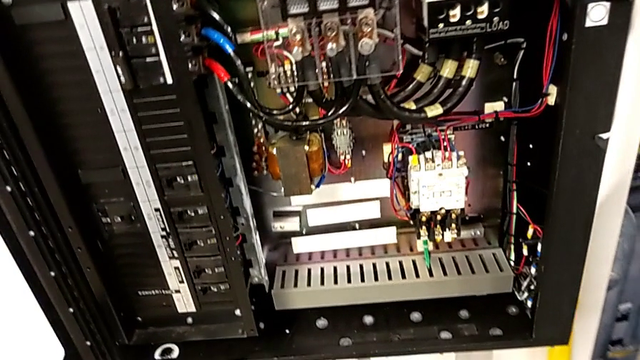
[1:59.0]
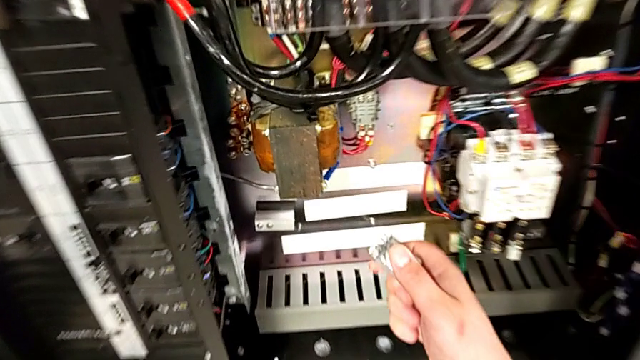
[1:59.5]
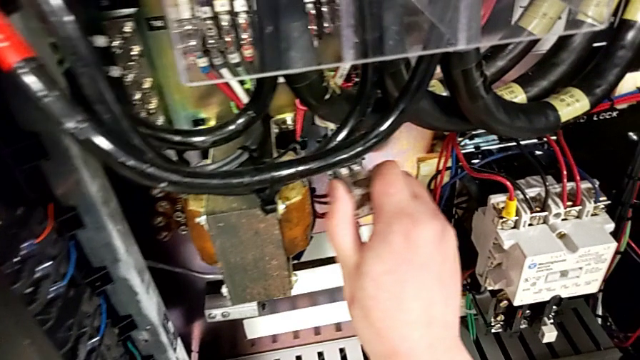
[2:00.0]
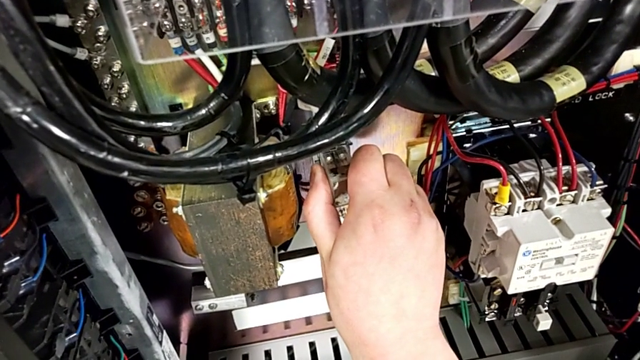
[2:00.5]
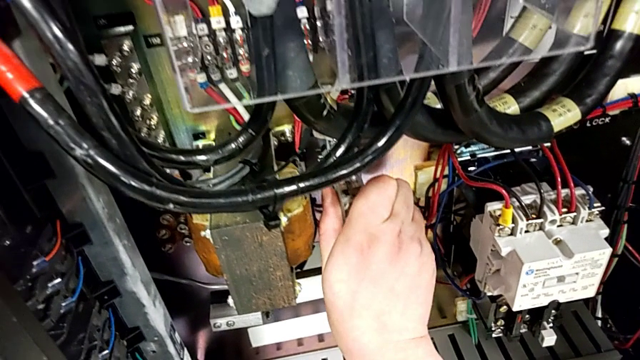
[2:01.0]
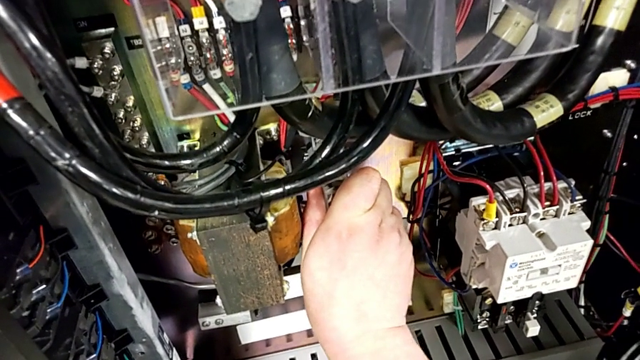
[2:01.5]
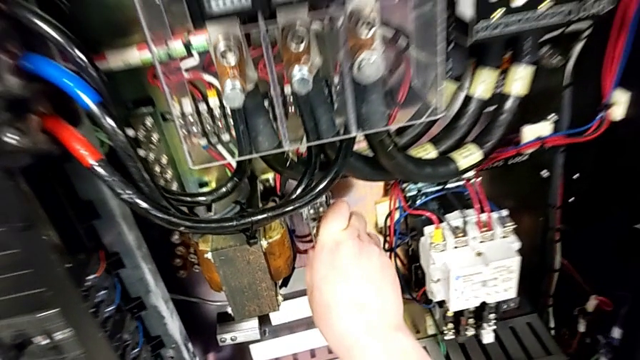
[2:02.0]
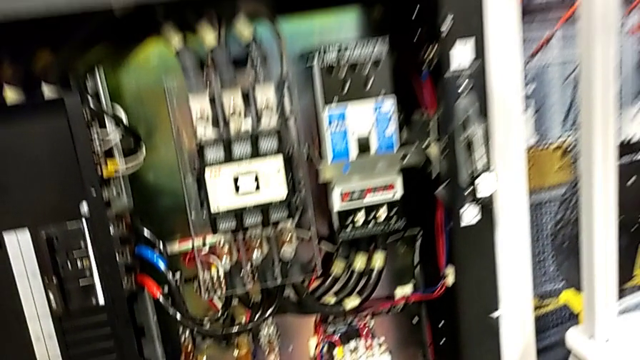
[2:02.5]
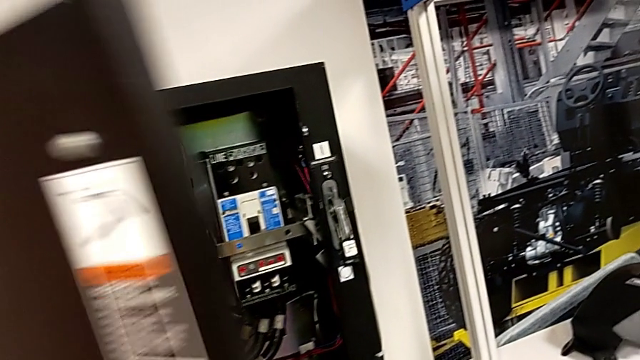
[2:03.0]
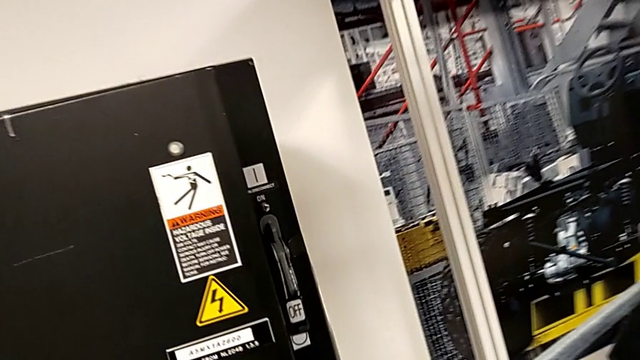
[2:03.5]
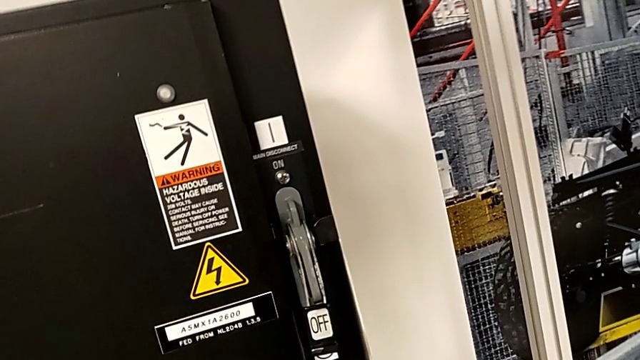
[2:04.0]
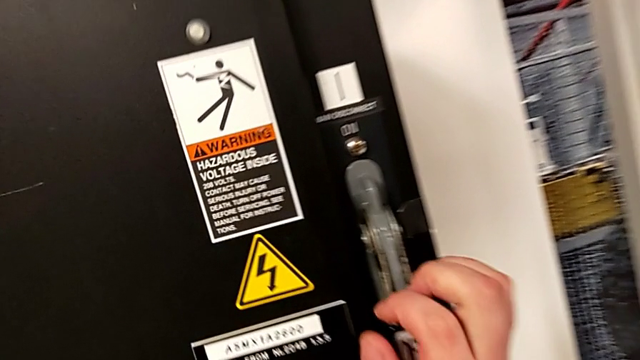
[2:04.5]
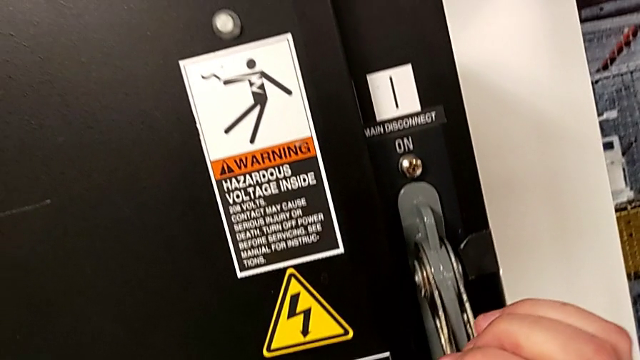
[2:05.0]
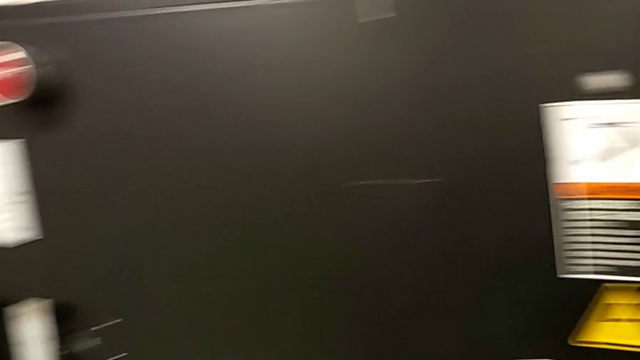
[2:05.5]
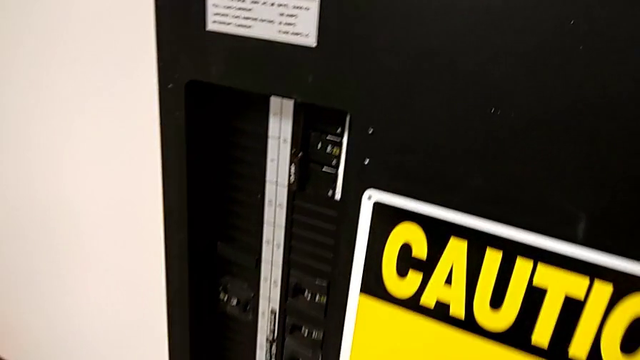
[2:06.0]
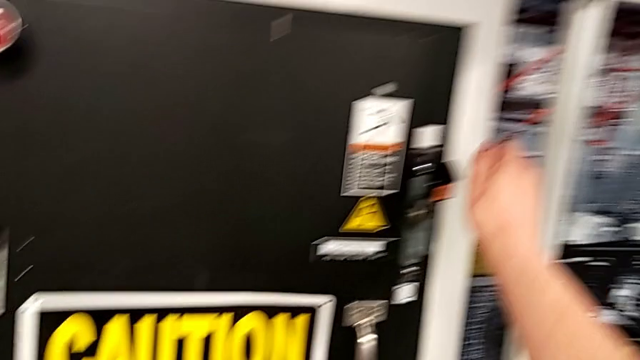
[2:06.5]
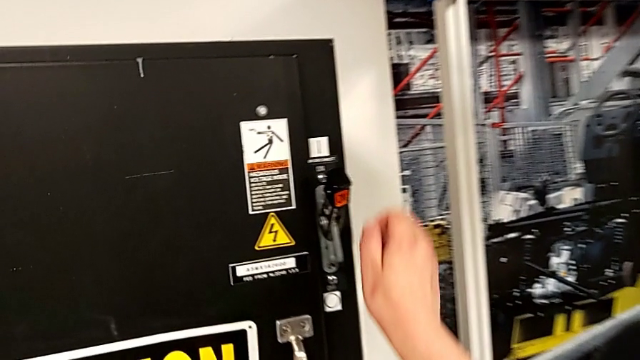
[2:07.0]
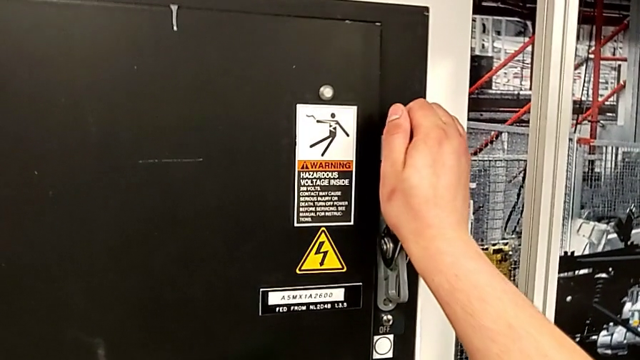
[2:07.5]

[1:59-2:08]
The camera wearer is resetting the circuit breaker to its initial condition. They assemble the circuit breaker, close the front panel door, pull the lever and inspect it.

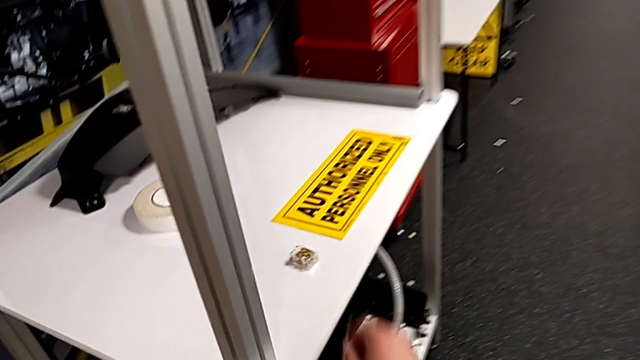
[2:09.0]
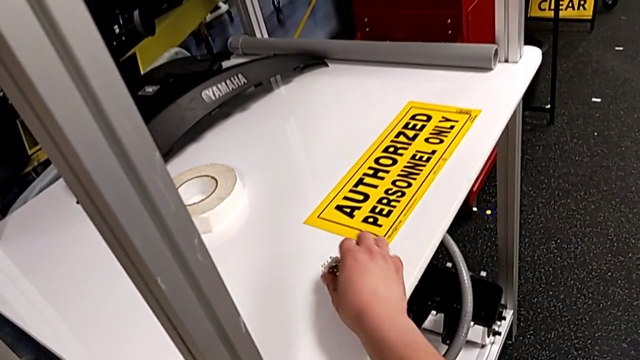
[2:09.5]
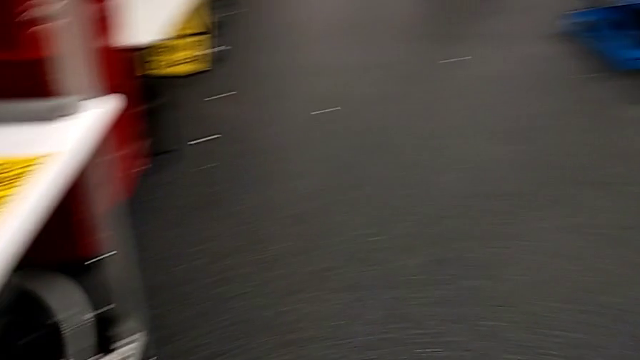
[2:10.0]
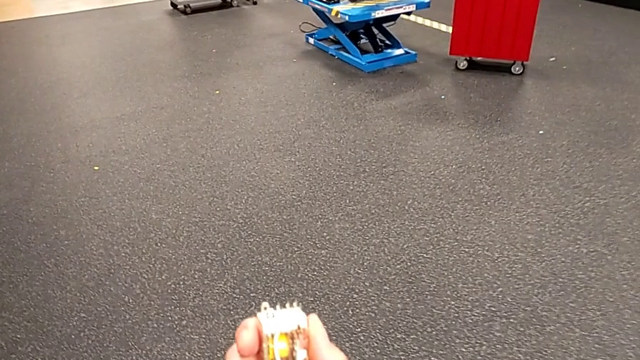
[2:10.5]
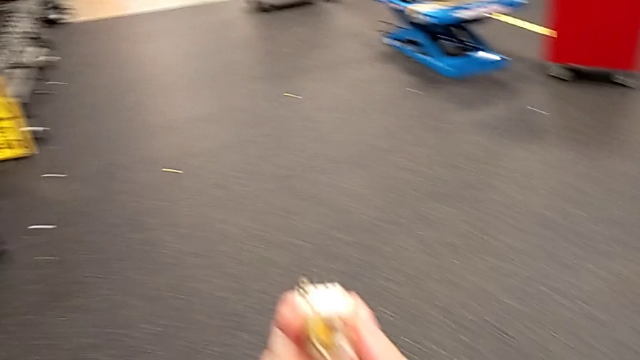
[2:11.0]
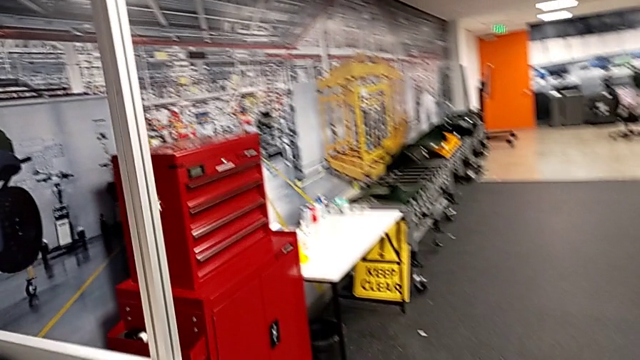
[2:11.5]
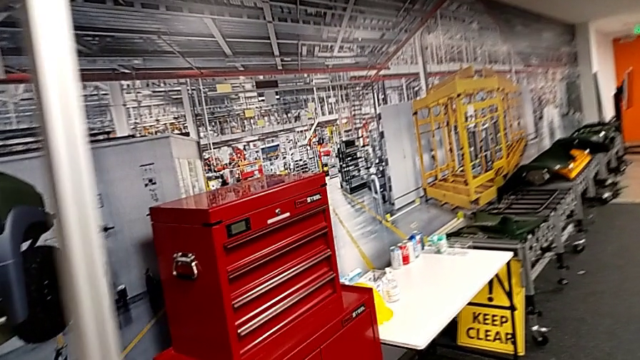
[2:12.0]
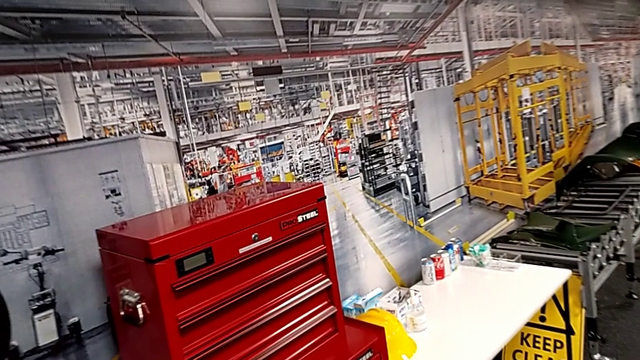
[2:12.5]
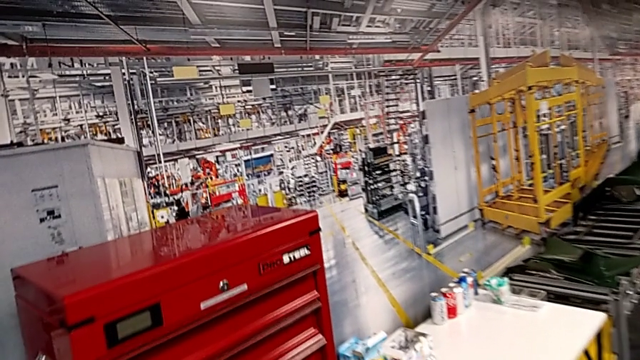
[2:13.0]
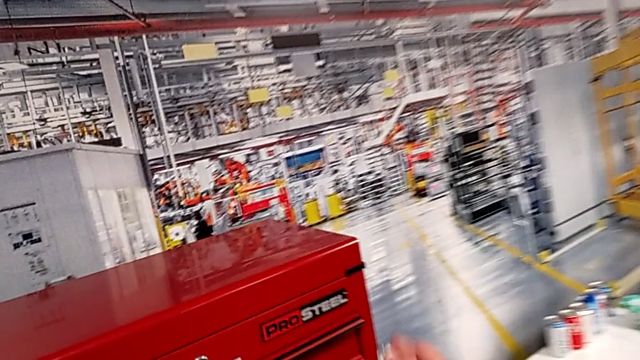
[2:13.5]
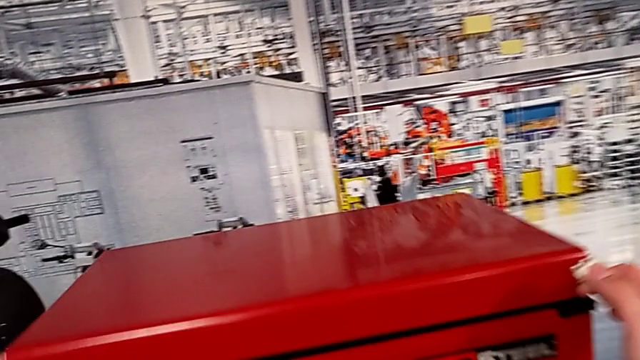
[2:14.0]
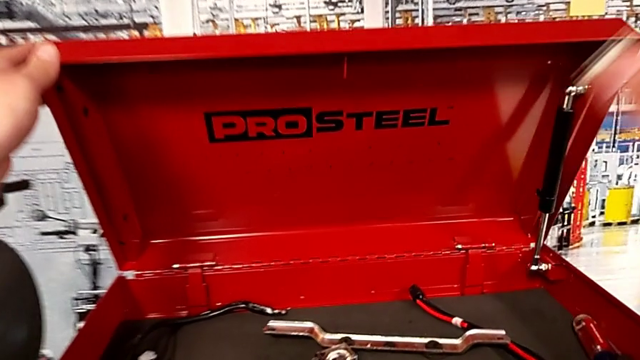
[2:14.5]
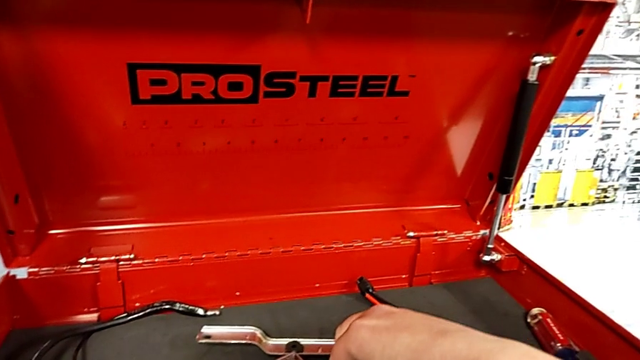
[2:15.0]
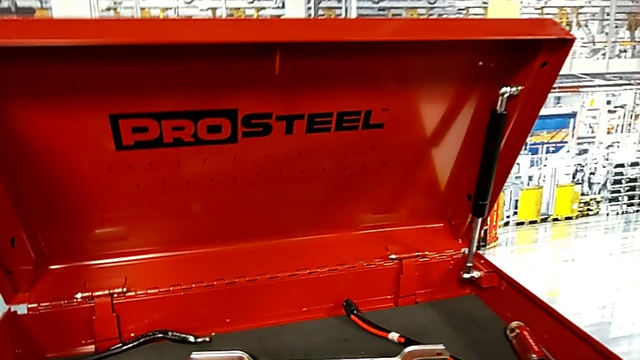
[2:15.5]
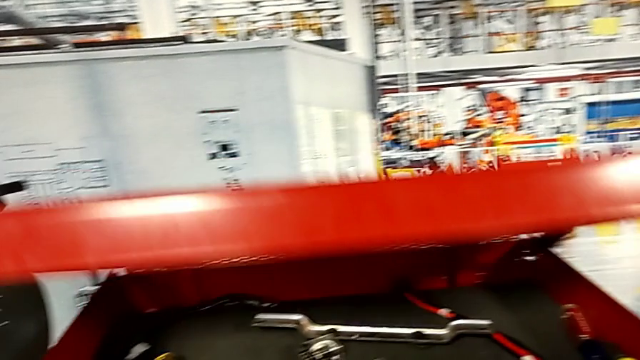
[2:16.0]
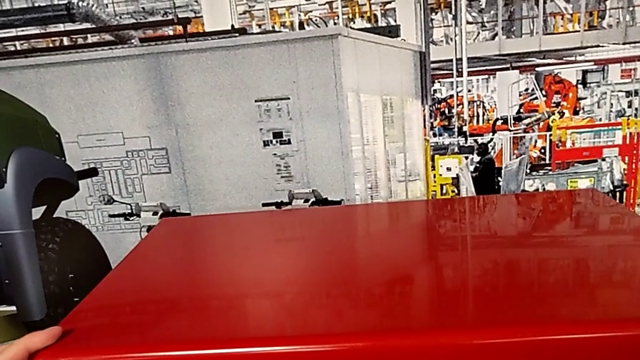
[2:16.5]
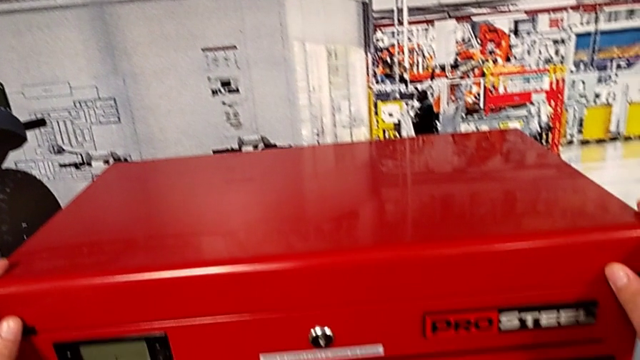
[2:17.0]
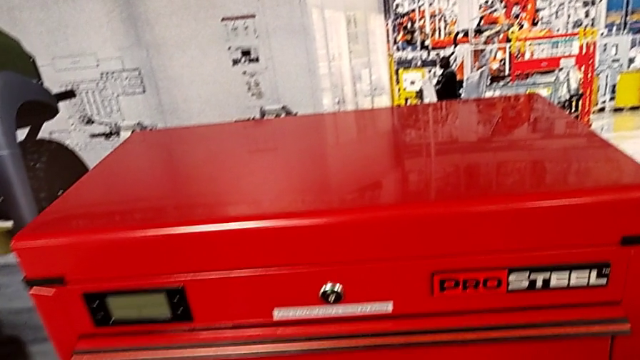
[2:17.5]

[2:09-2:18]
The camera wearer puts the new circuit breaker into the toolbox. They grab the circuit breaker, open the toolbox with the left hand, place the circuit breaker with the right hand and close the toolbox.
